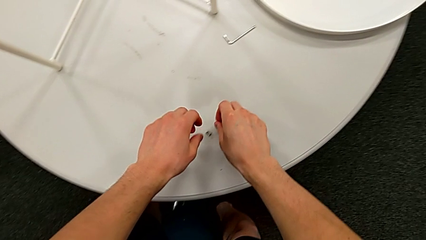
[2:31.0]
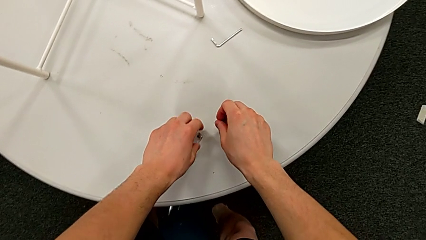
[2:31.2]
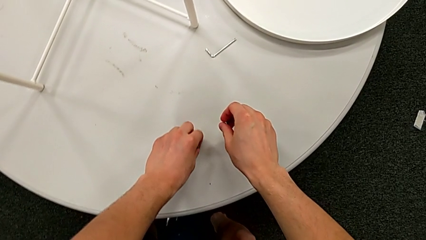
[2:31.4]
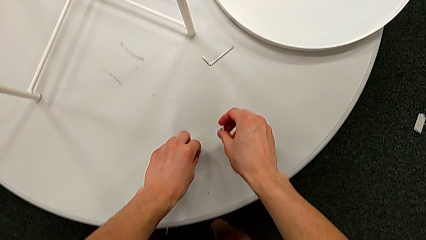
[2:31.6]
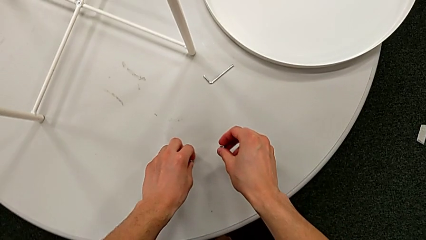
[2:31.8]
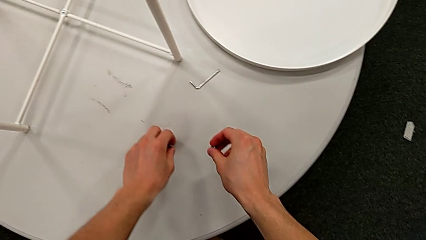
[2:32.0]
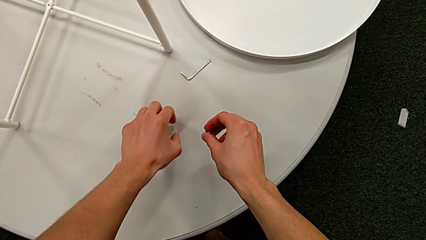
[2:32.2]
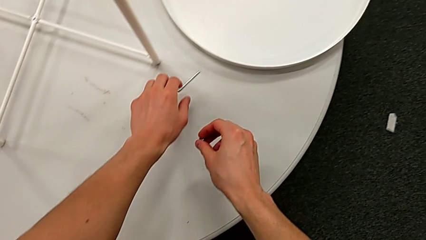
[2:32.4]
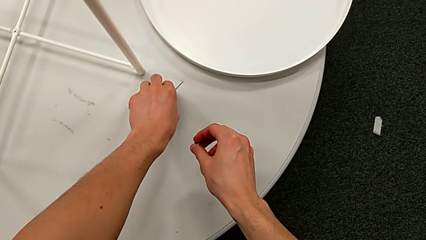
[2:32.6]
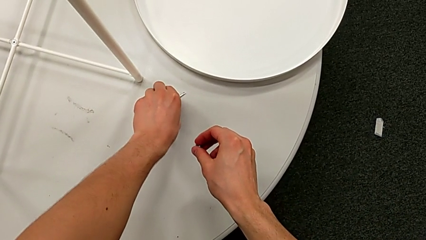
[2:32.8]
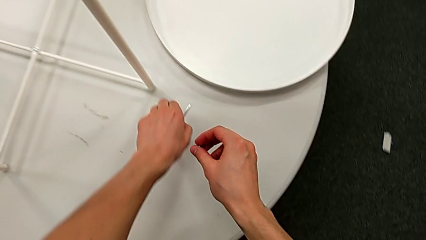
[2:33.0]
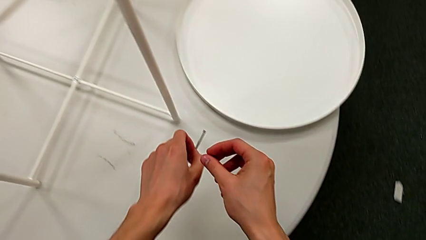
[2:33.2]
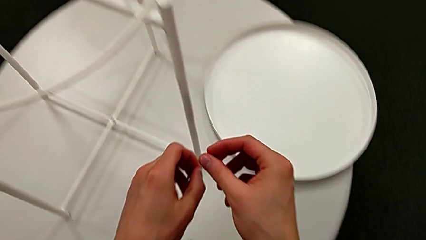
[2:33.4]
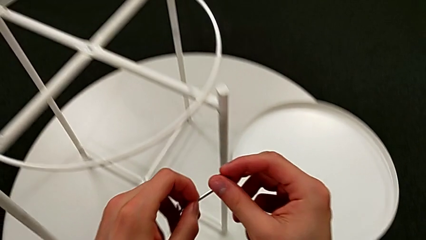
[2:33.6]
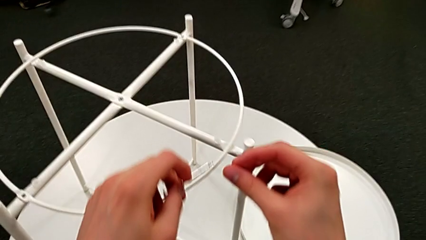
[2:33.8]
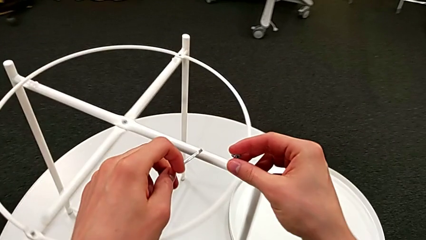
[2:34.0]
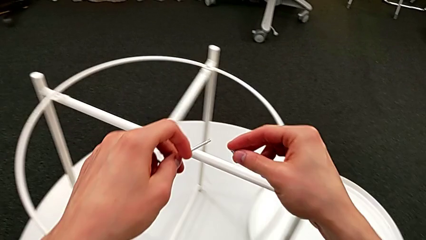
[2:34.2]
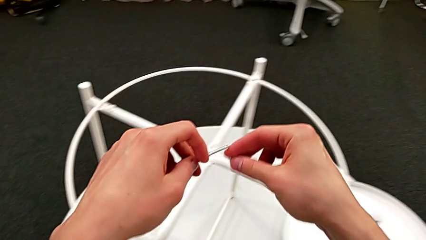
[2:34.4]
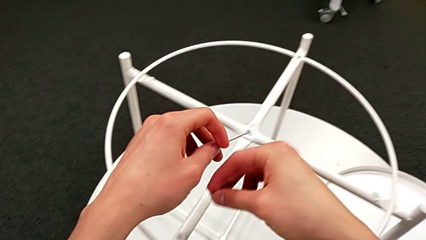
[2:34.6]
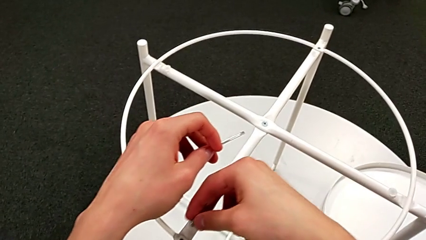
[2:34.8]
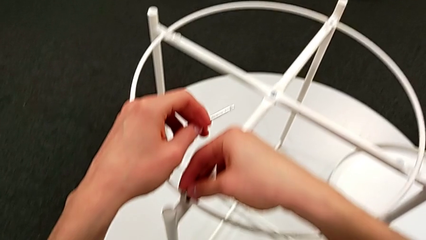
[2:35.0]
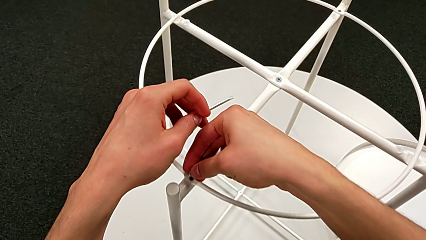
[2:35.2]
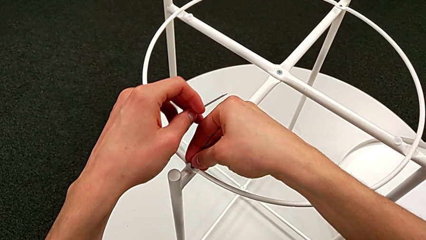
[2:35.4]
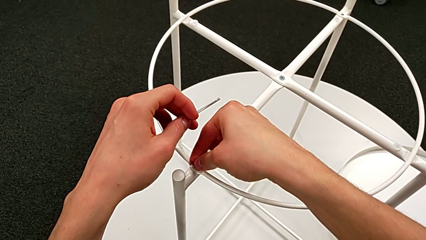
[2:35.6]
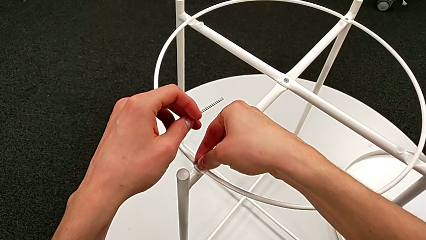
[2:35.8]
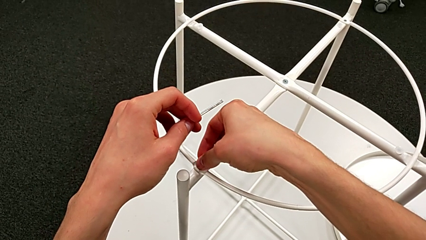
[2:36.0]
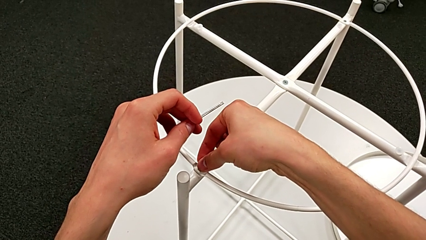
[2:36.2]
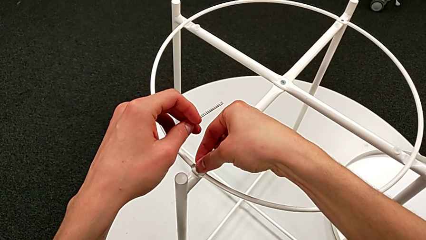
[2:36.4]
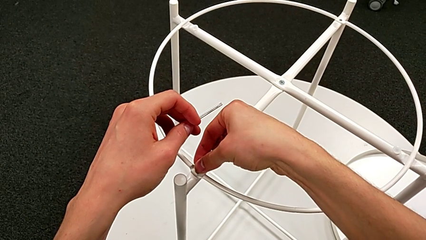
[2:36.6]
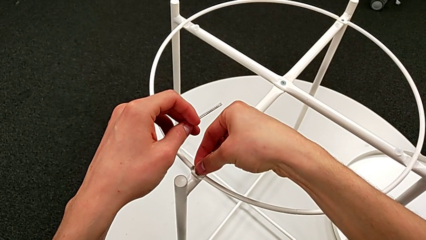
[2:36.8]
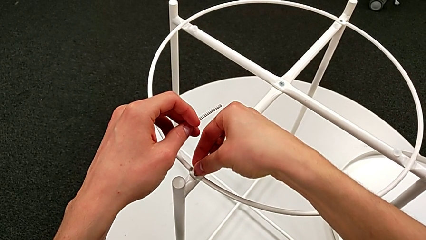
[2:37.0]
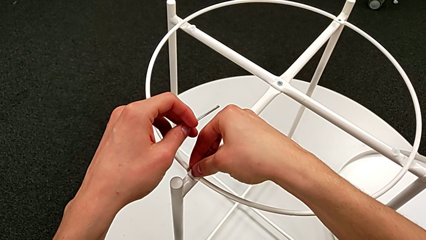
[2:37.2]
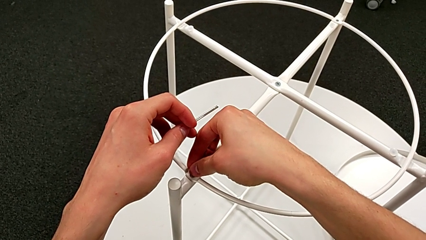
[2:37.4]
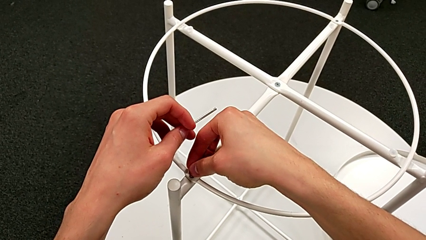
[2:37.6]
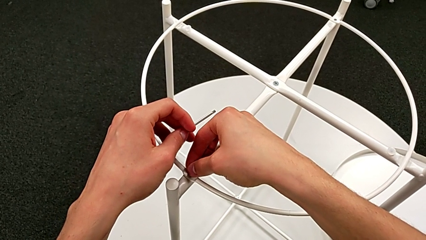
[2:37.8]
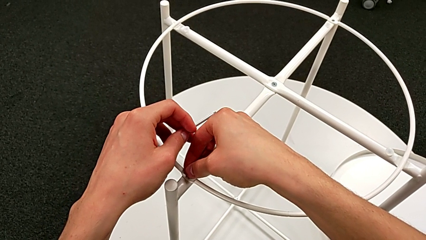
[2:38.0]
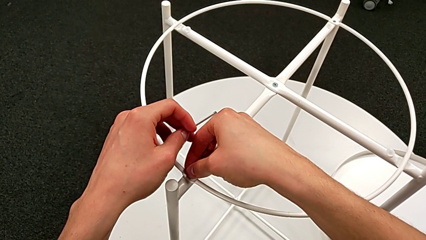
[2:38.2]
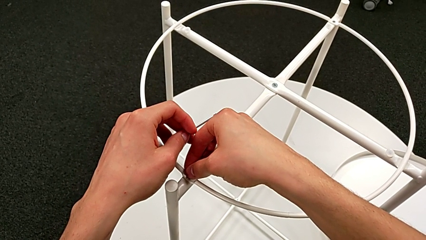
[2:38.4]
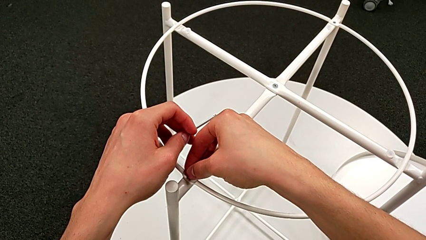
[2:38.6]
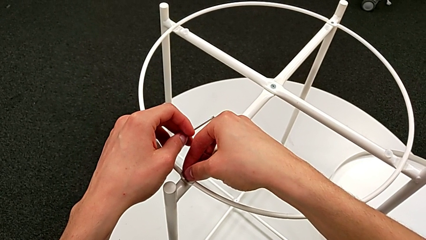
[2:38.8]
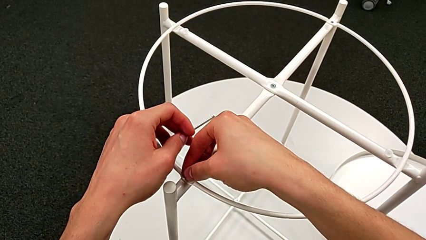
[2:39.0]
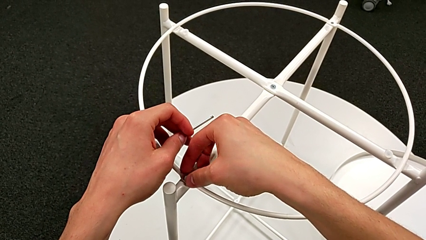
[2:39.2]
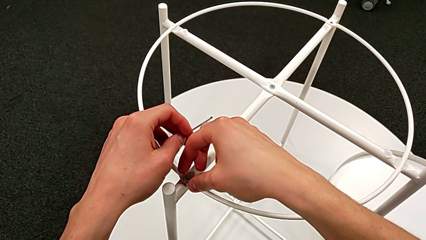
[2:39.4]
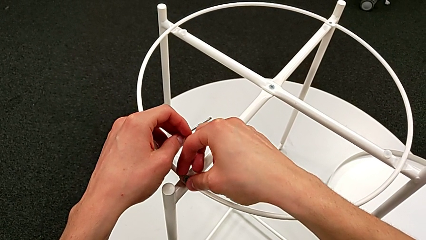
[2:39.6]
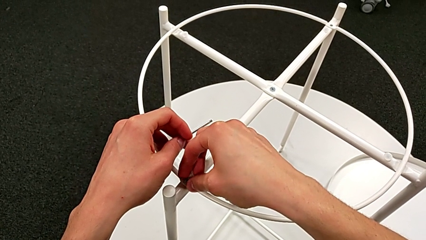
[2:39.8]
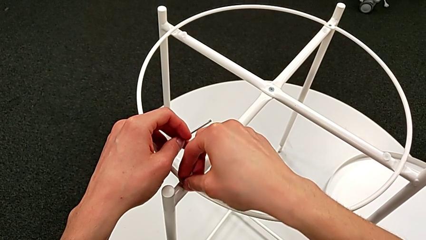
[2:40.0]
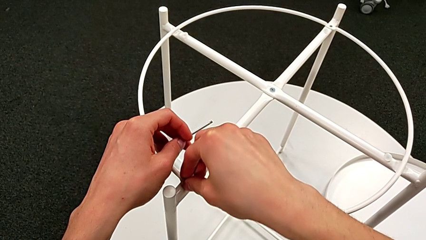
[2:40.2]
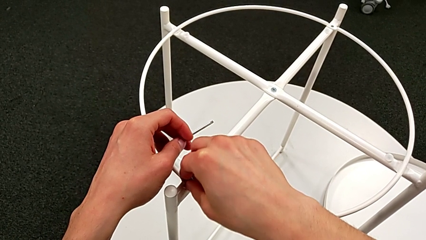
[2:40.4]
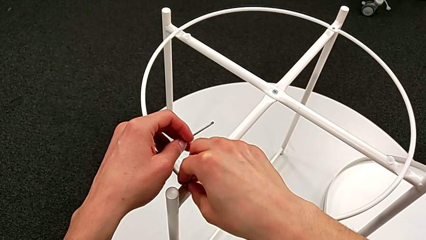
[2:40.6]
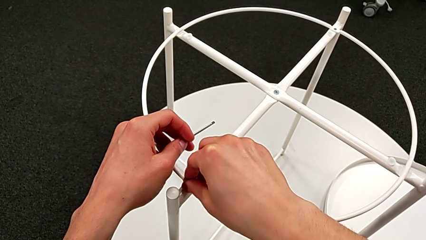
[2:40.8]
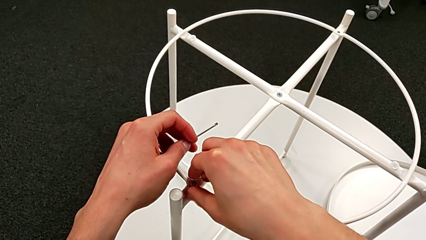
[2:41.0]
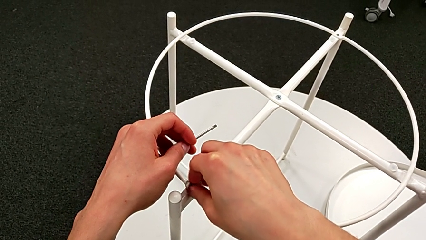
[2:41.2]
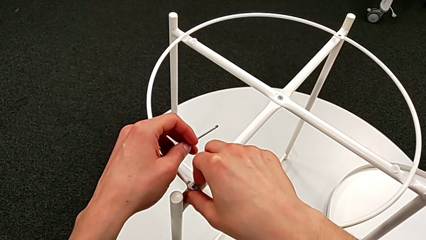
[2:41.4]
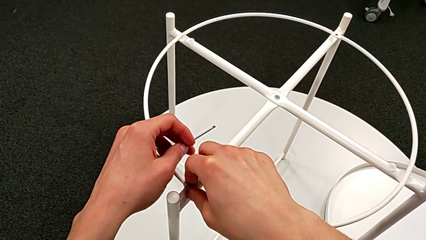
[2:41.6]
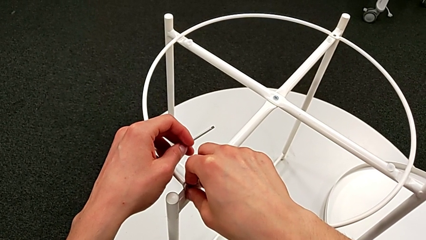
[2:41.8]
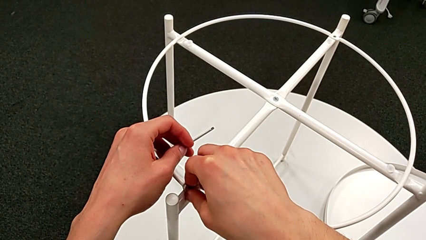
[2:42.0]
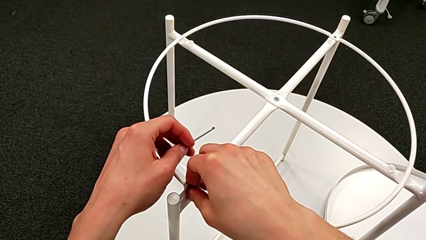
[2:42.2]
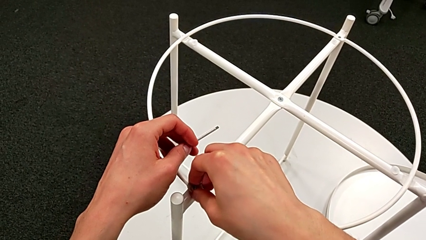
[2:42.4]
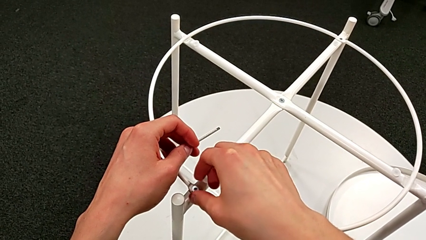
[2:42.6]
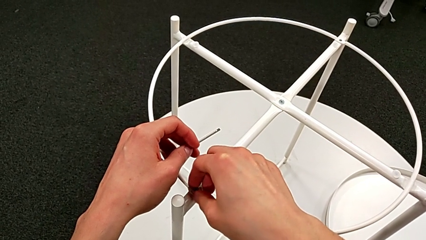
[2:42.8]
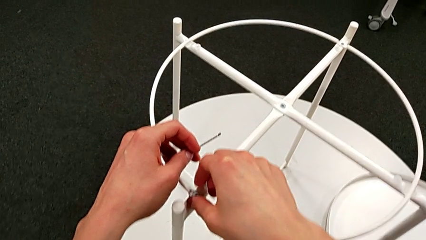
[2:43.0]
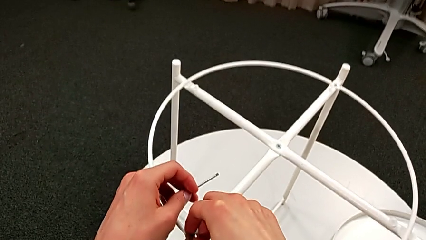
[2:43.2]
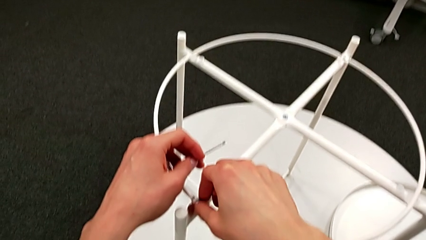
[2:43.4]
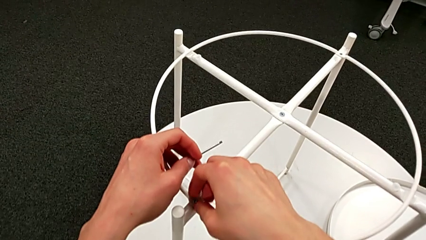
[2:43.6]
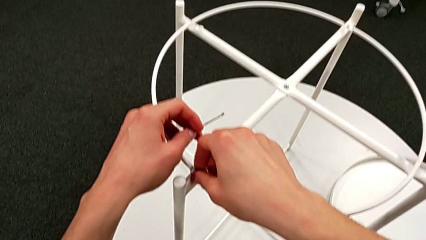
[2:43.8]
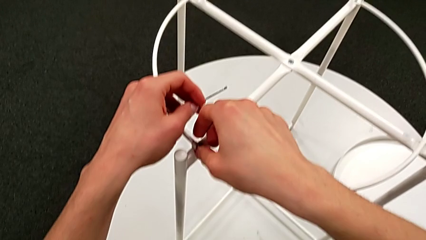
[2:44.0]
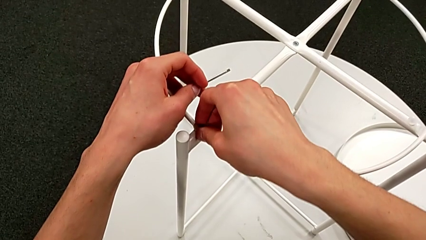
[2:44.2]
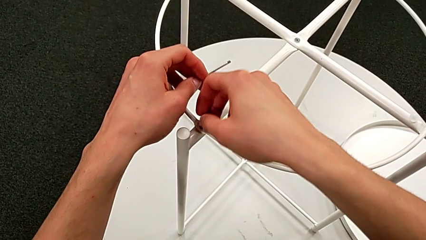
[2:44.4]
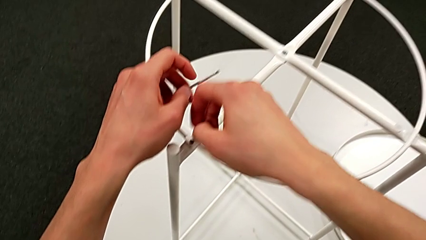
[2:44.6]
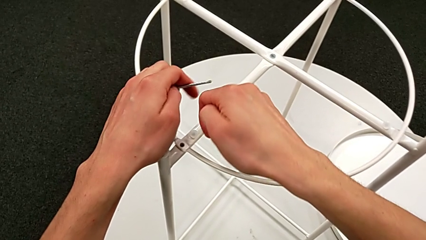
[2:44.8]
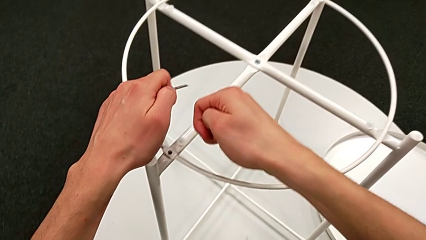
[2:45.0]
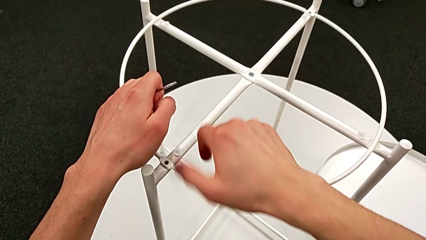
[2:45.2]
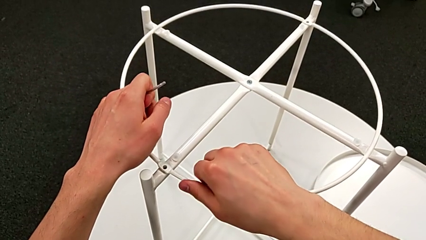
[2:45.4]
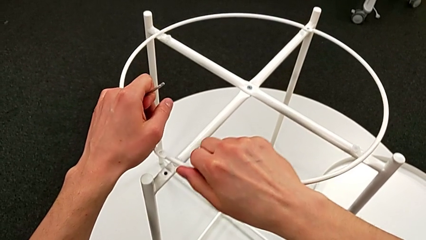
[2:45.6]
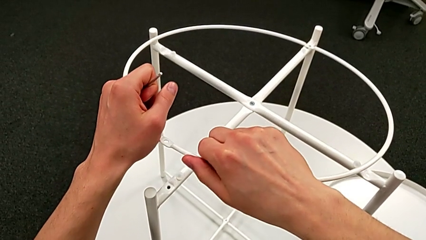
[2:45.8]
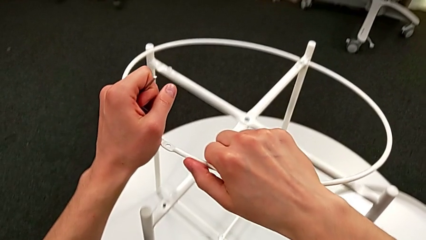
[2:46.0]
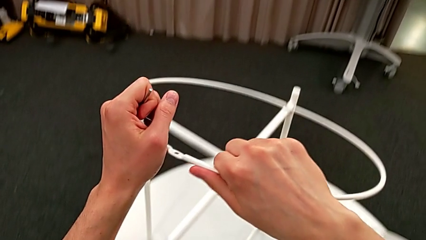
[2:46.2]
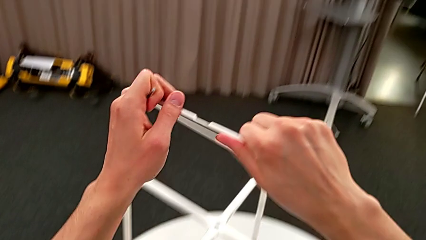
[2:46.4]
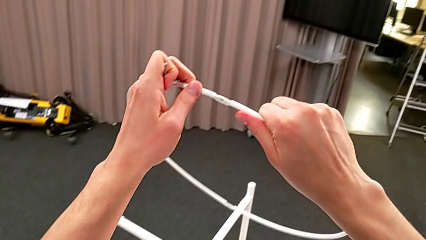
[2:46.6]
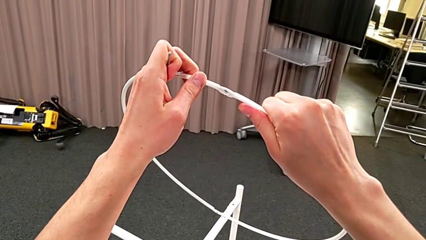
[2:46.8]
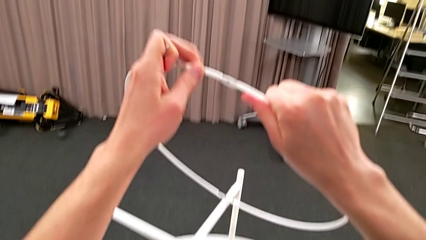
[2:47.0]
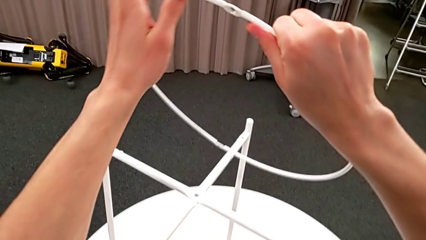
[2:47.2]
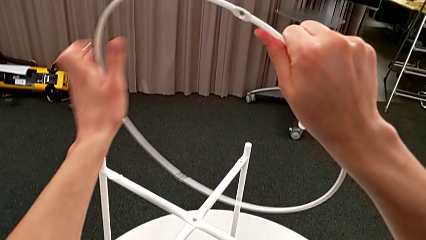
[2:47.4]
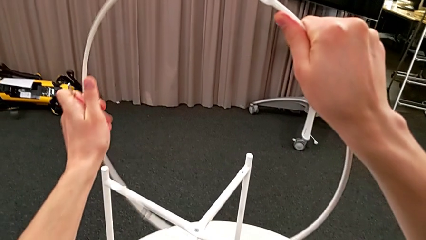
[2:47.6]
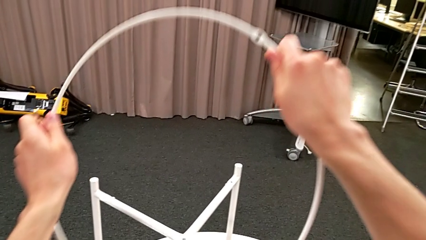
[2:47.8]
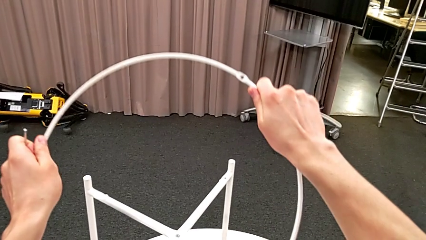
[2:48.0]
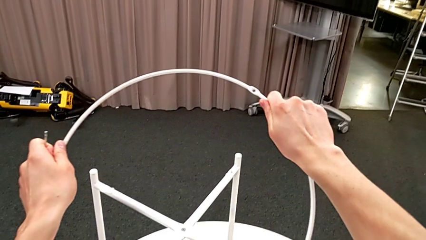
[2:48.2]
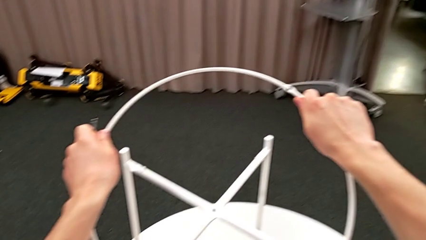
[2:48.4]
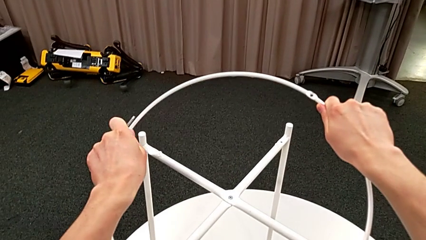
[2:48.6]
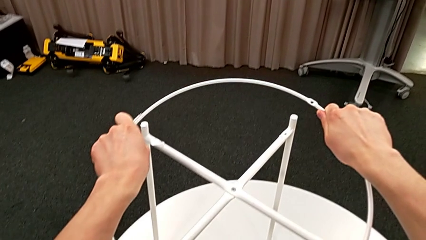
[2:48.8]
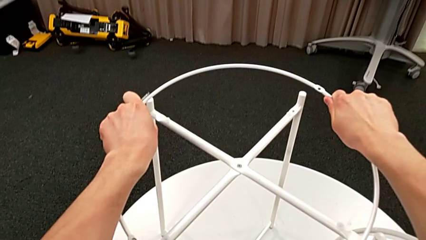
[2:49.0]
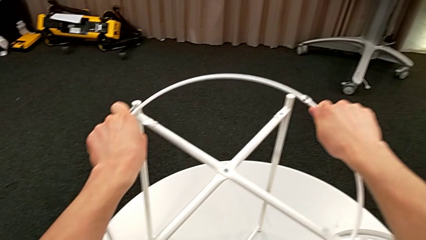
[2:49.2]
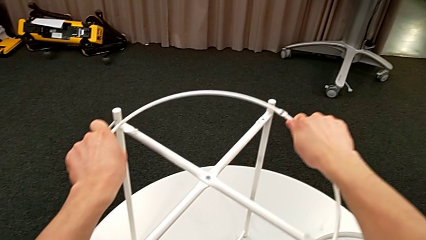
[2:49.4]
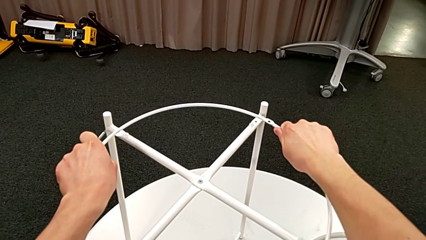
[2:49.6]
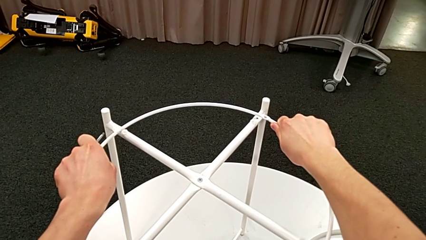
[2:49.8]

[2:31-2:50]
The camera wearer is screwing the hex socket head into the circle. They slide the hex socket head, grab the Allen wrench, wrongly insert and screw the hex socket head, the circle being upside down, unscrew it, withdraw it and rotate the circle.
